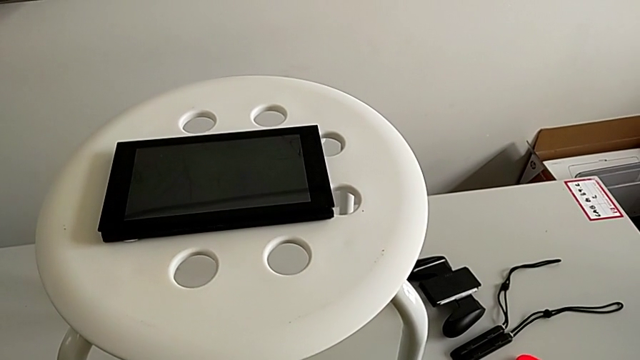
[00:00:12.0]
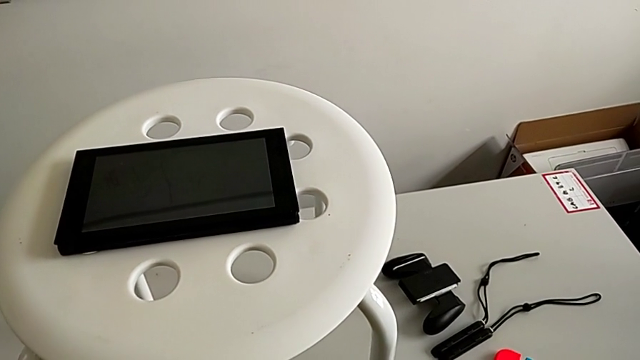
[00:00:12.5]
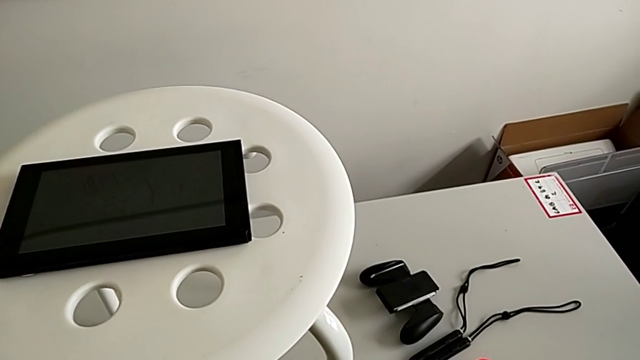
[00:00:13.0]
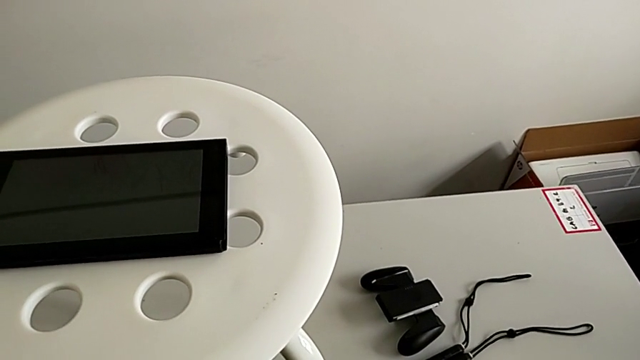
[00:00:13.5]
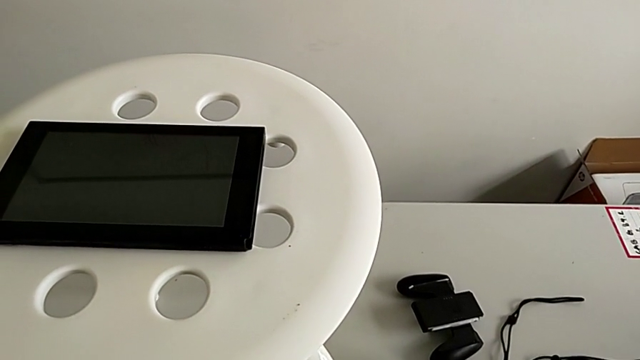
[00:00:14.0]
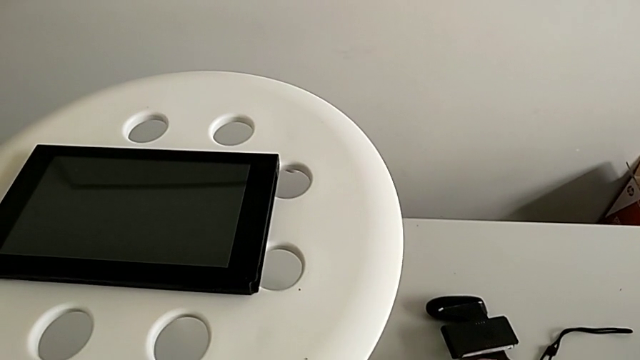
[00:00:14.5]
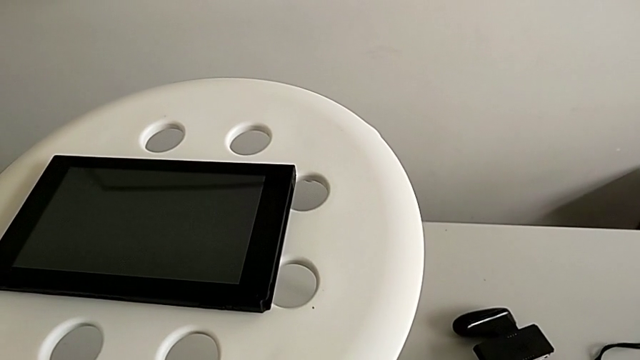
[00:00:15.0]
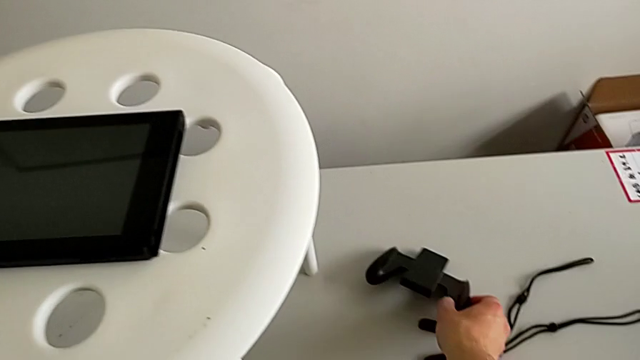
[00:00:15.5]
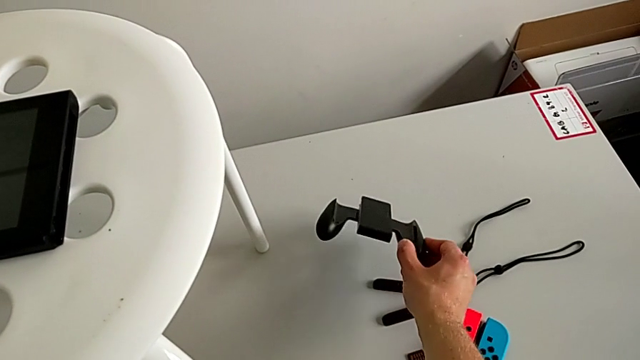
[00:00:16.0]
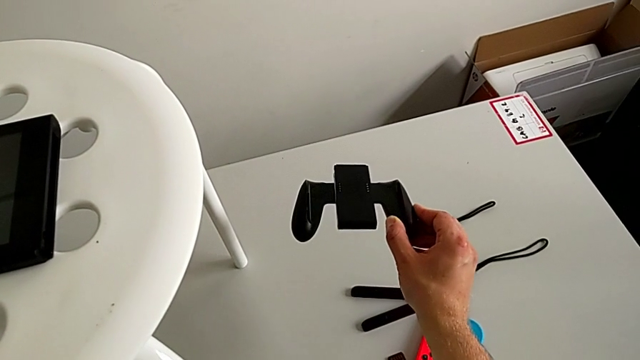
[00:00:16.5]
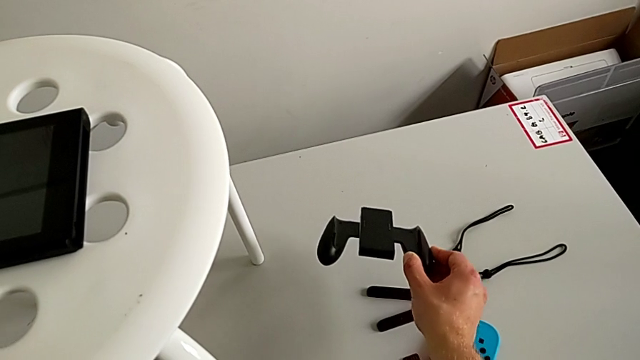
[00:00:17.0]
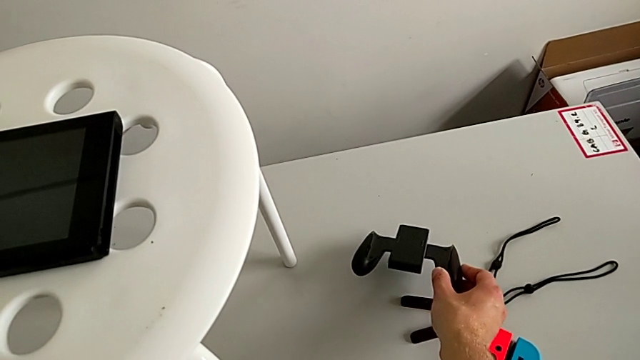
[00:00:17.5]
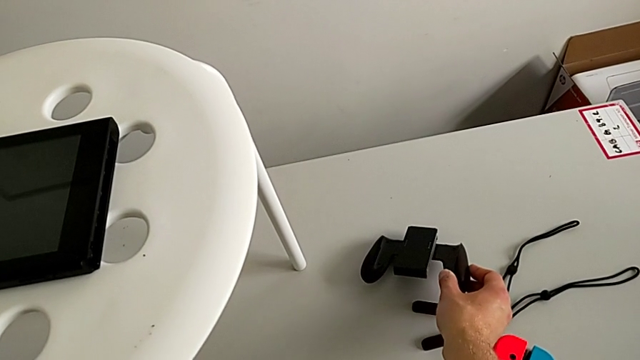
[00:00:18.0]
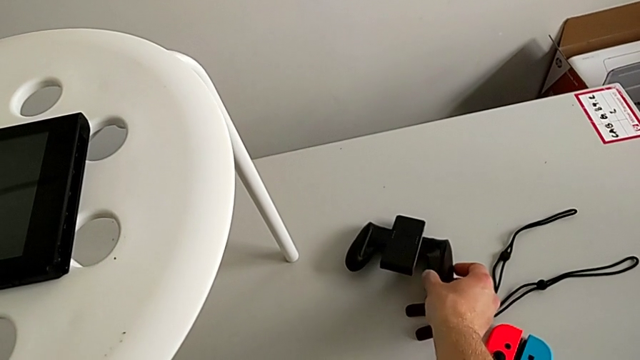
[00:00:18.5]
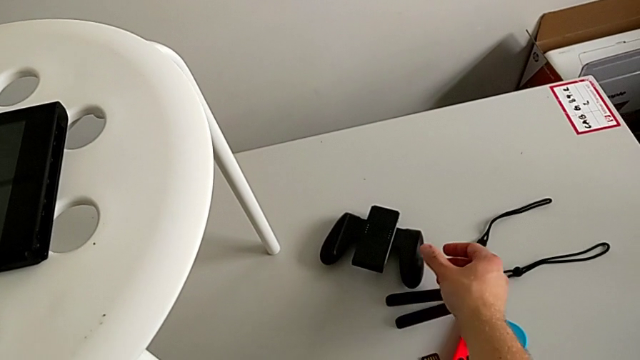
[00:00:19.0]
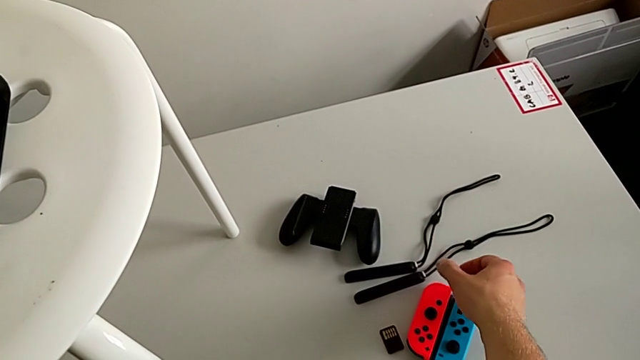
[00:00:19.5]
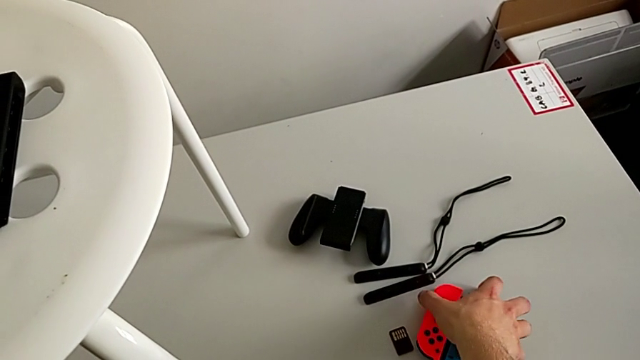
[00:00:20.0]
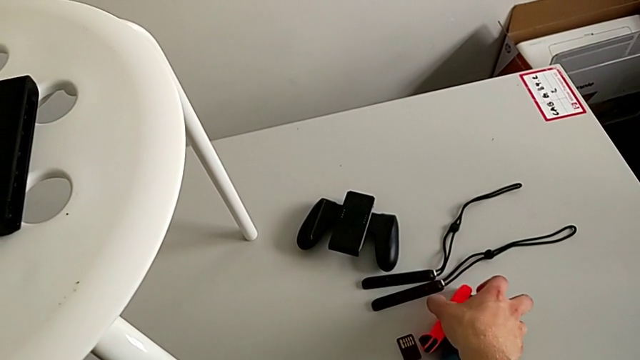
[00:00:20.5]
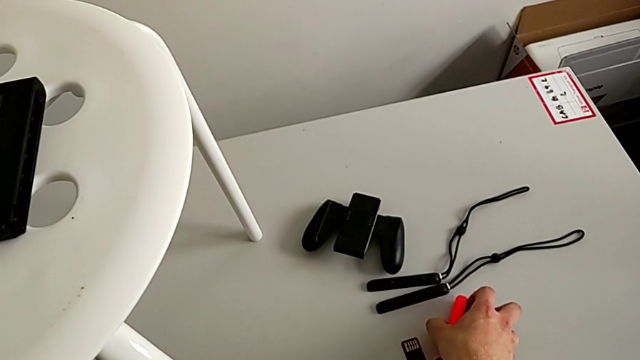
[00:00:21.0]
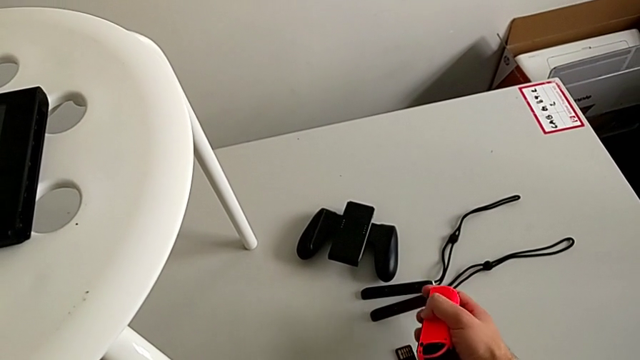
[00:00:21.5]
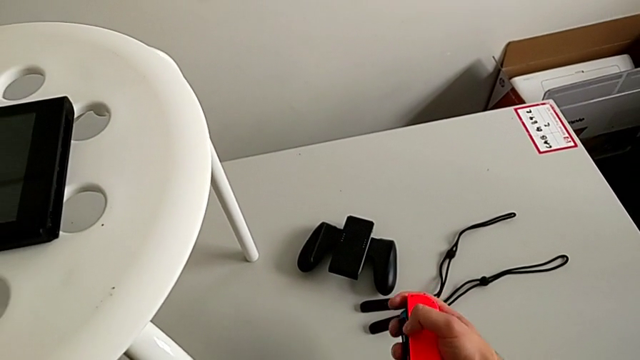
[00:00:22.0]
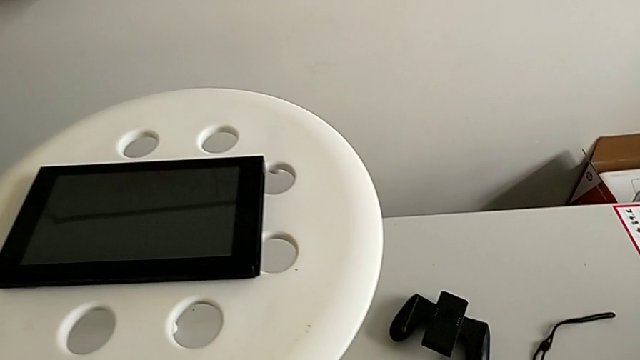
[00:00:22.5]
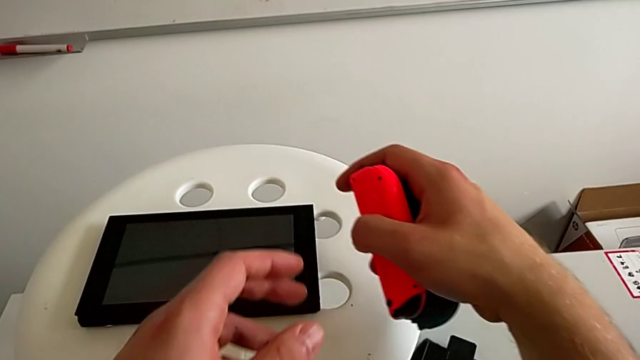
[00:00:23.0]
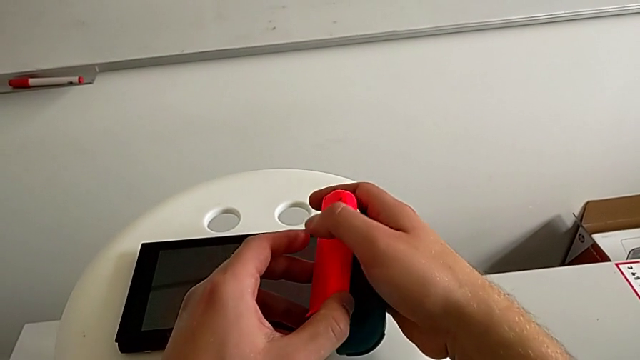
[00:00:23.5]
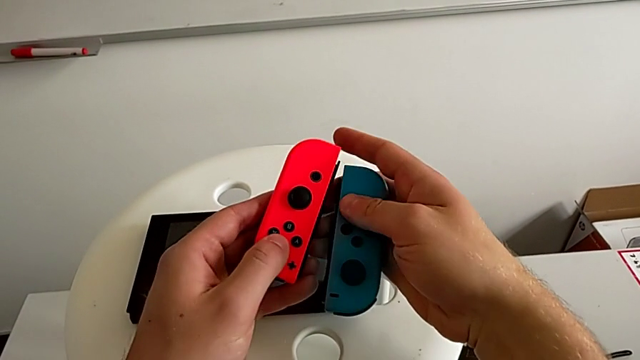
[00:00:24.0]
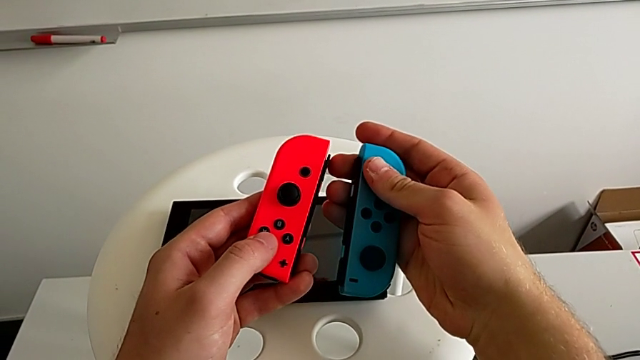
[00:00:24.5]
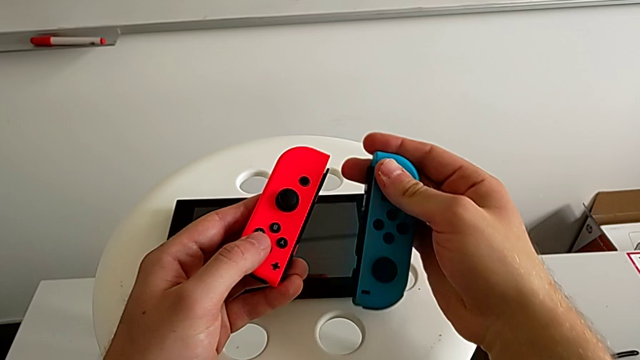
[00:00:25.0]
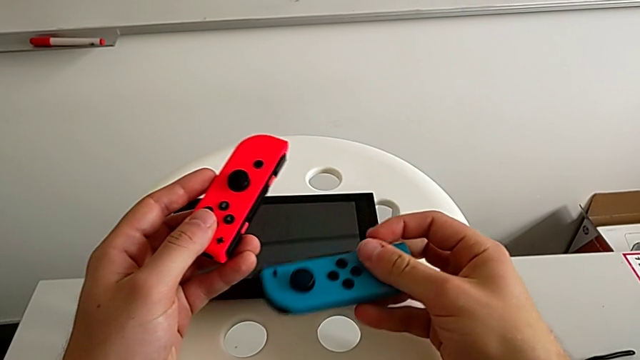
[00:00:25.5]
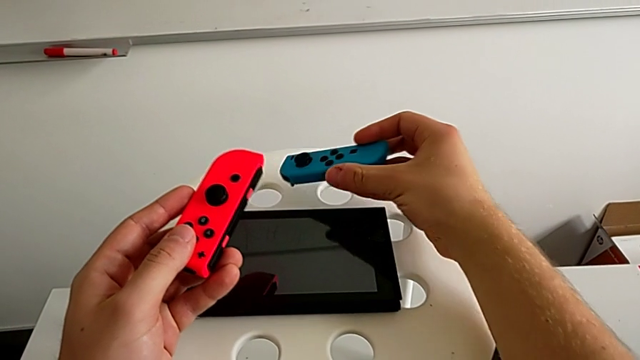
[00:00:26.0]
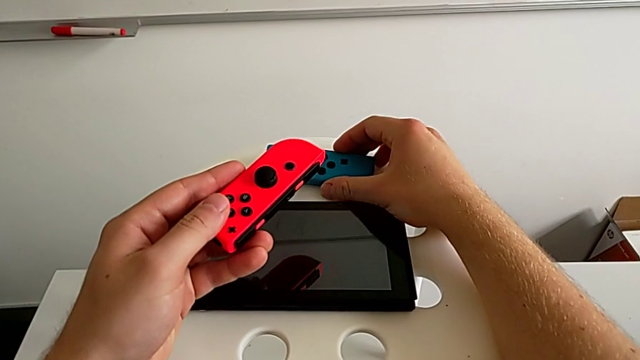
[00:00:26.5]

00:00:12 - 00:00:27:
The camera wearer is assembling the two Joy Con controllers to the handheld mode. They wrongly grab the comfort grip, place it, grab the red Joy-Con controller, lift the blue Joy-Con controller, lift the red Joy-Con controller and grab it.

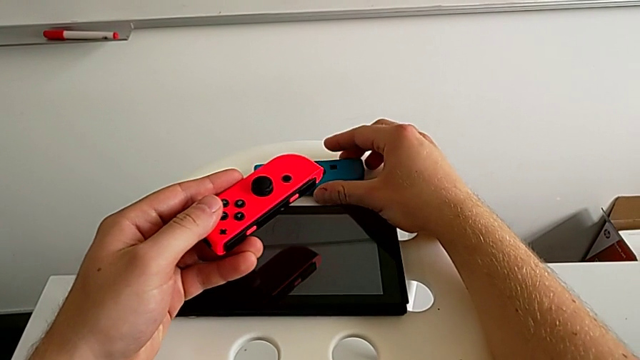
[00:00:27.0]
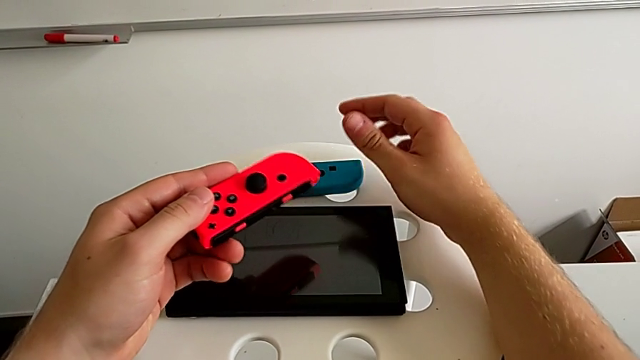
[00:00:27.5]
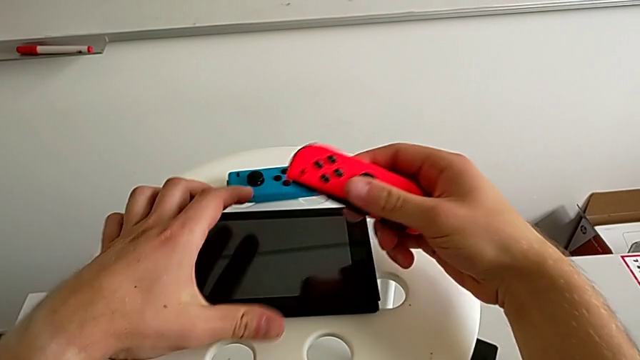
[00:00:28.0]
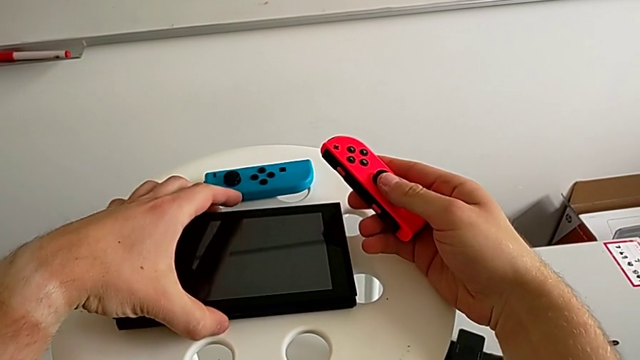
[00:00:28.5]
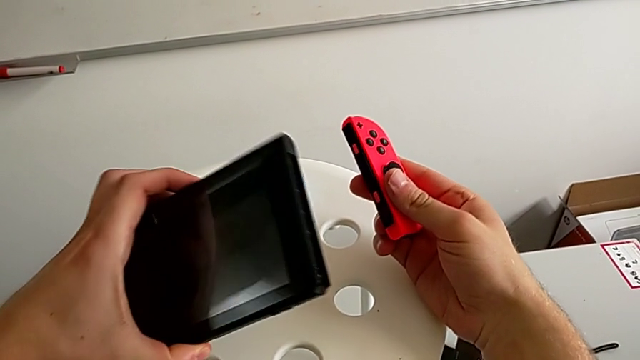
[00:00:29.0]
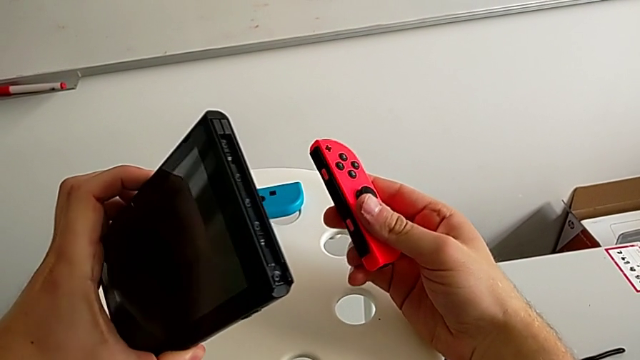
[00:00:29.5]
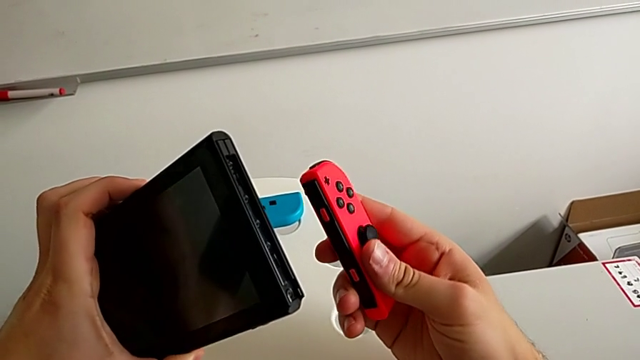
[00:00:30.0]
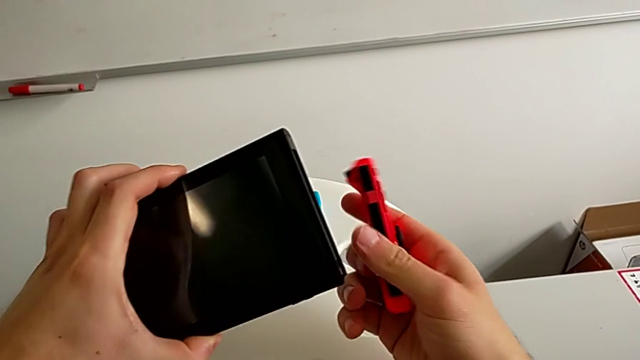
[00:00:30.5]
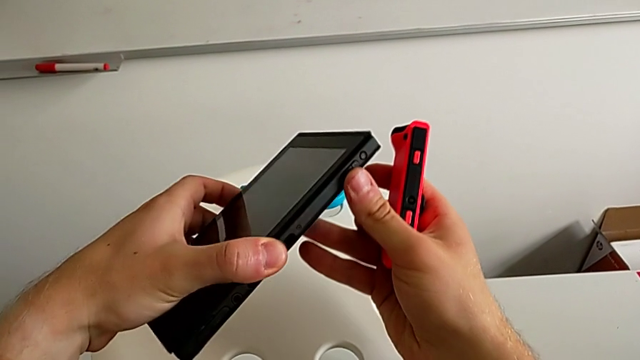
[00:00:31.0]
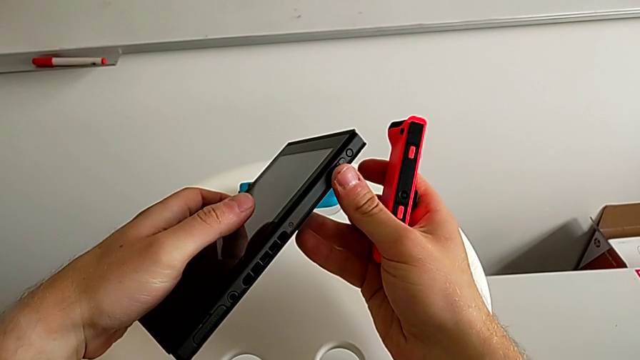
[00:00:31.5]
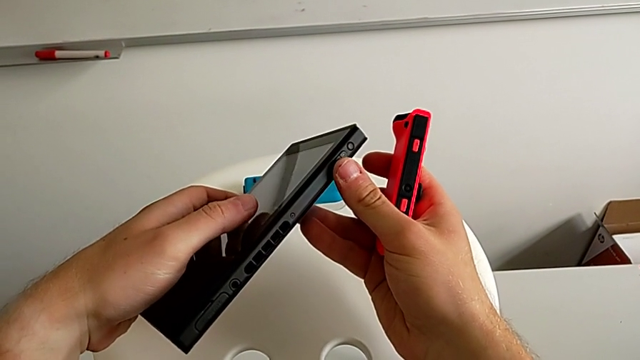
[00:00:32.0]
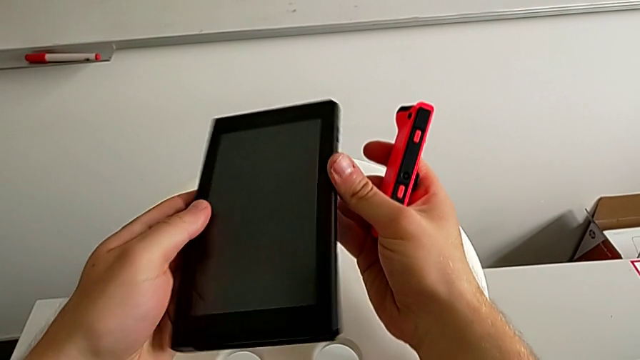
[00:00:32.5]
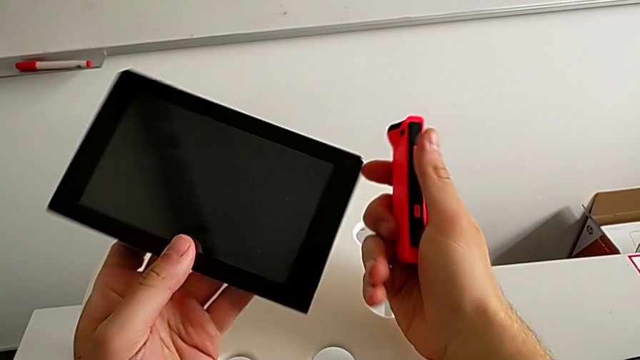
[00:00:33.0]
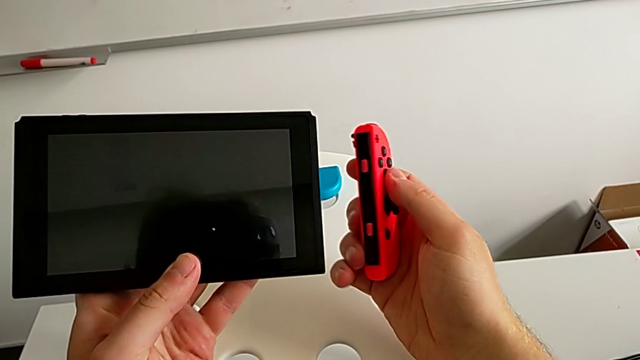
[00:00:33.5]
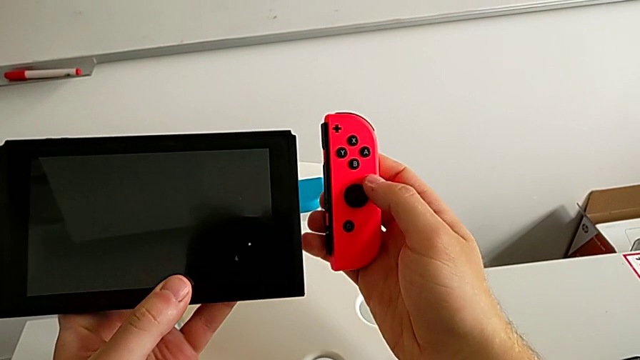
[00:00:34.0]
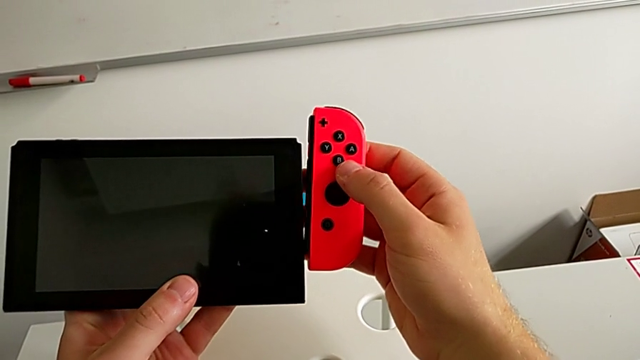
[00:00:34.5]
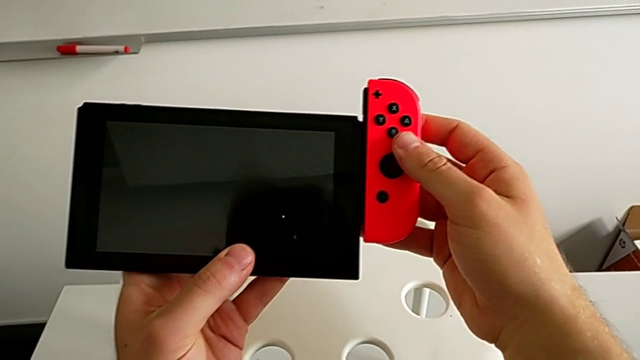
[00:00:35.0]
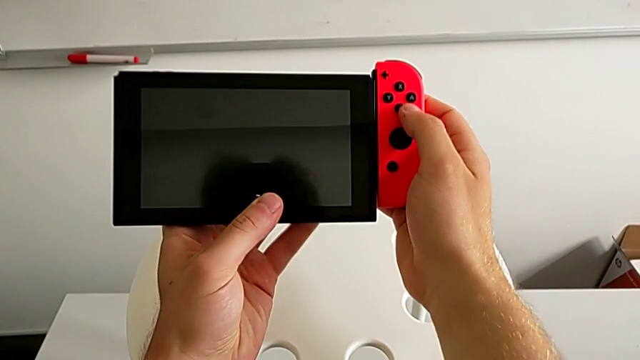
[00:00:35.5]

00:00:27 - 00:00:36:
The camera wearer is assembling the two Joy Con controllers to the handheld mode. They place the blue Joy-Con controller, grab the red Joy-Con controller, grab the Nintendo Switch and rotate it.
